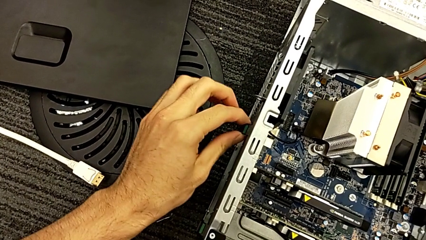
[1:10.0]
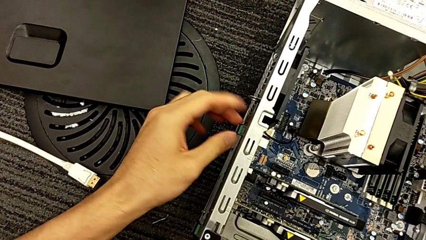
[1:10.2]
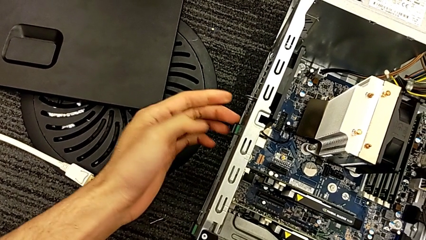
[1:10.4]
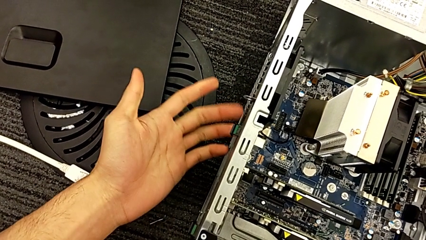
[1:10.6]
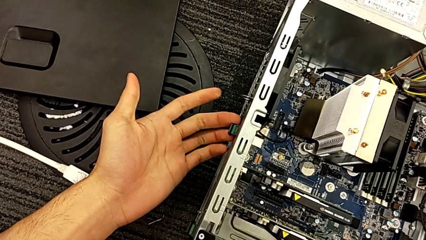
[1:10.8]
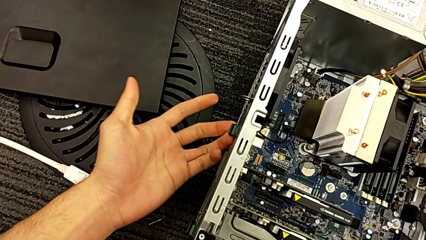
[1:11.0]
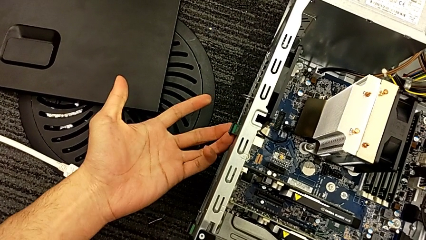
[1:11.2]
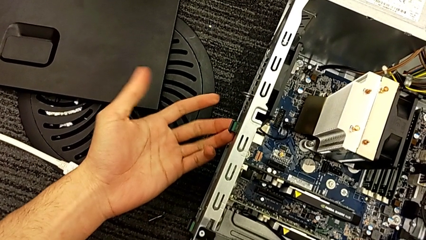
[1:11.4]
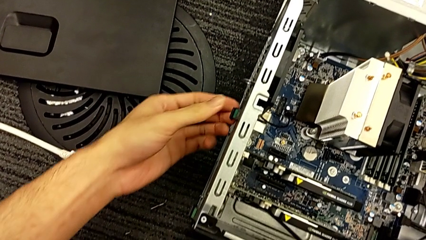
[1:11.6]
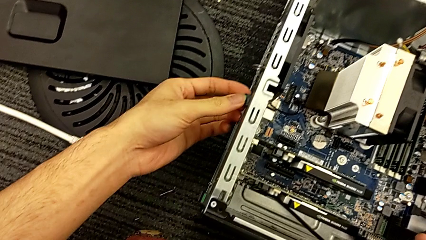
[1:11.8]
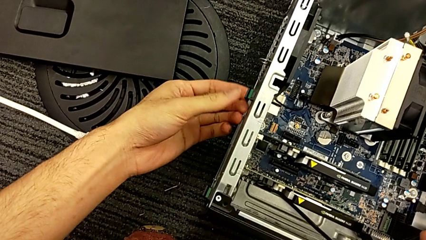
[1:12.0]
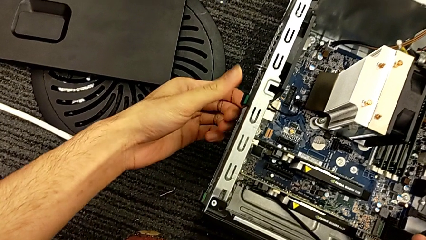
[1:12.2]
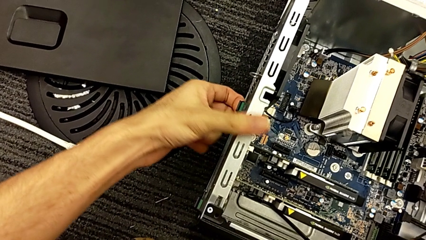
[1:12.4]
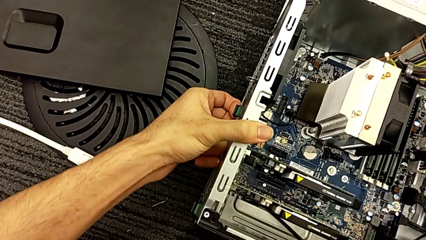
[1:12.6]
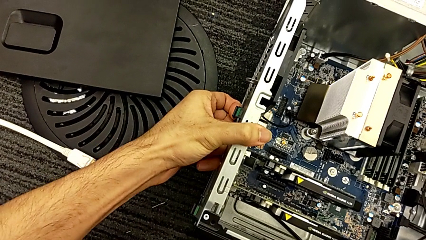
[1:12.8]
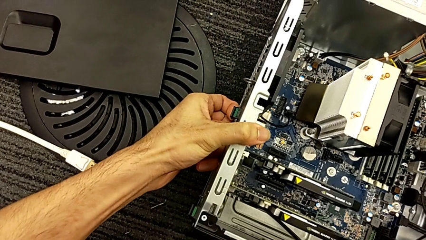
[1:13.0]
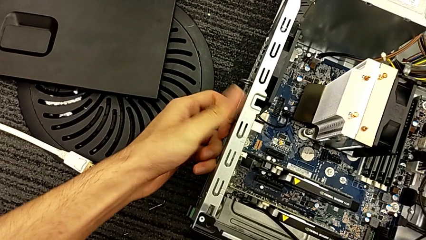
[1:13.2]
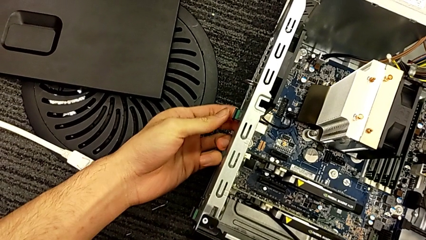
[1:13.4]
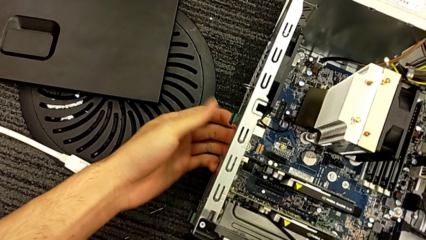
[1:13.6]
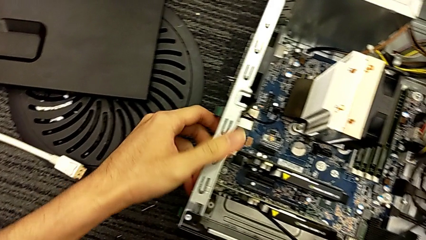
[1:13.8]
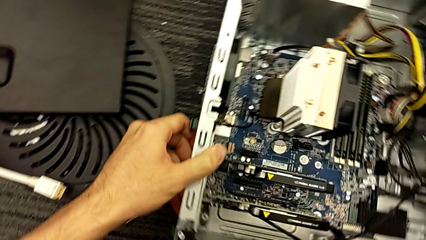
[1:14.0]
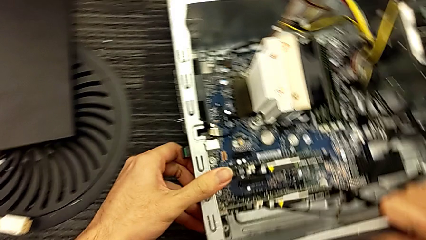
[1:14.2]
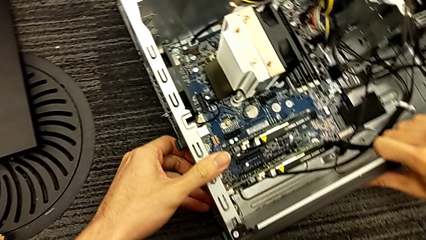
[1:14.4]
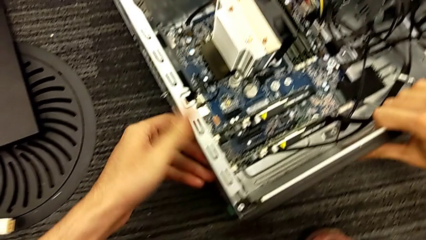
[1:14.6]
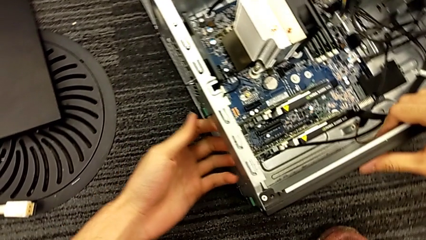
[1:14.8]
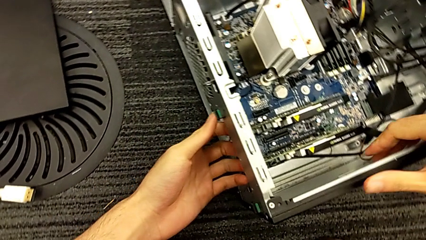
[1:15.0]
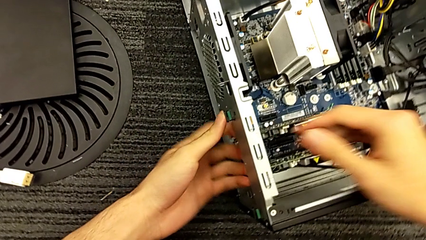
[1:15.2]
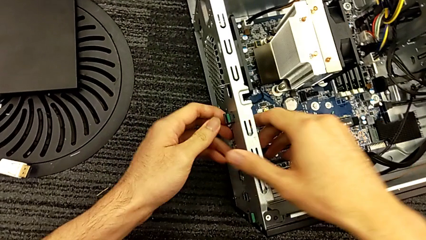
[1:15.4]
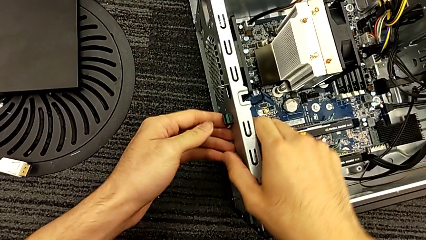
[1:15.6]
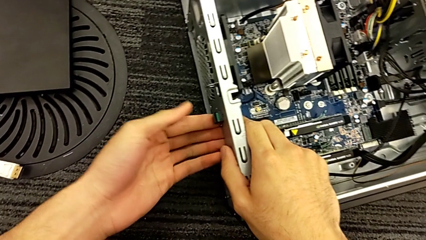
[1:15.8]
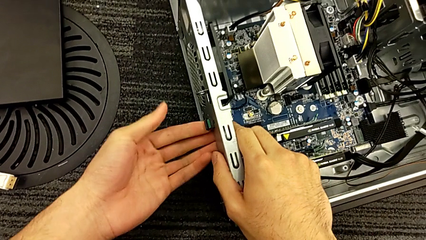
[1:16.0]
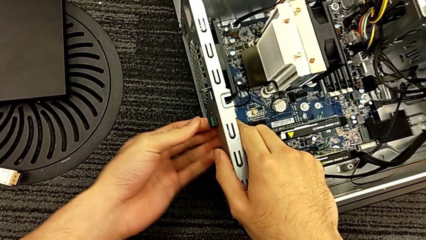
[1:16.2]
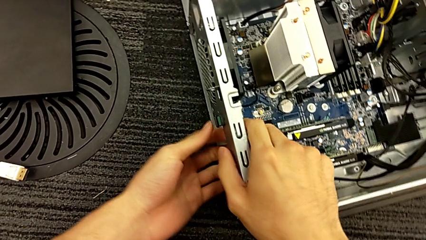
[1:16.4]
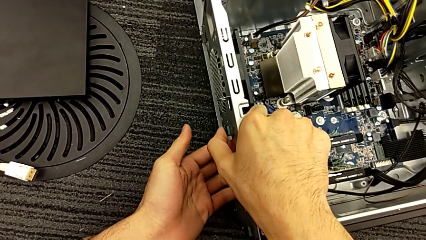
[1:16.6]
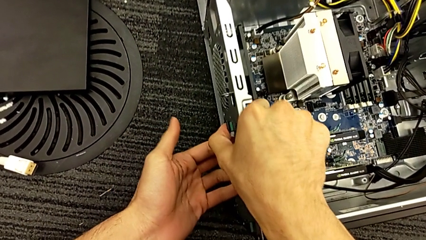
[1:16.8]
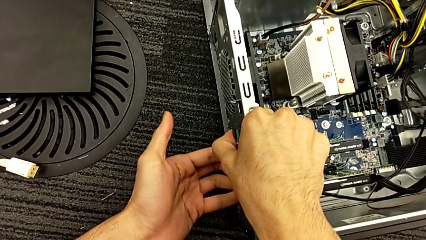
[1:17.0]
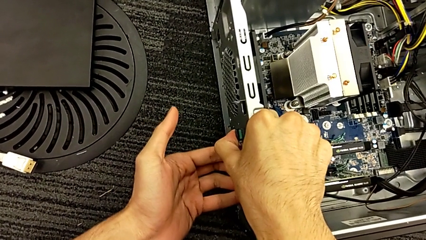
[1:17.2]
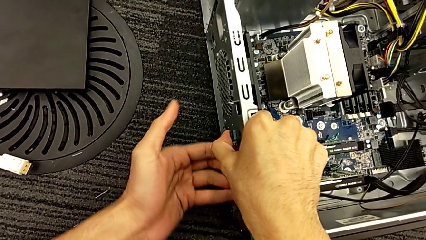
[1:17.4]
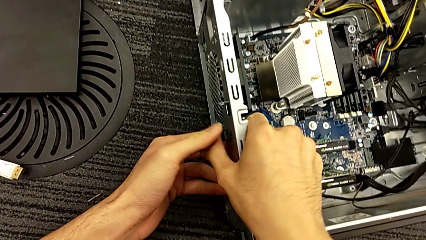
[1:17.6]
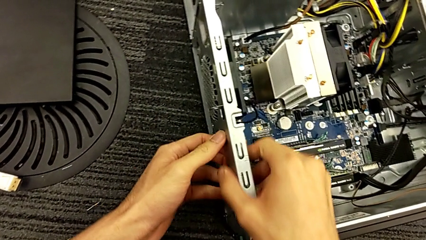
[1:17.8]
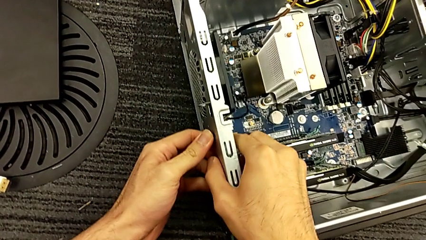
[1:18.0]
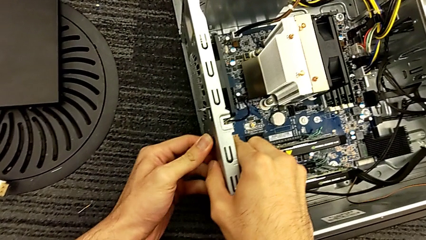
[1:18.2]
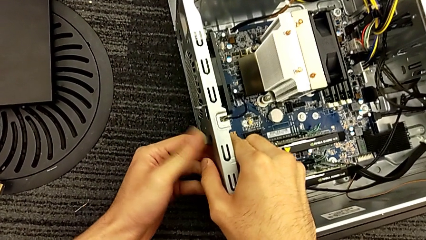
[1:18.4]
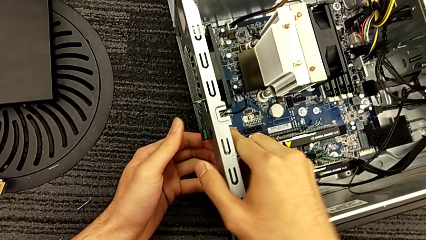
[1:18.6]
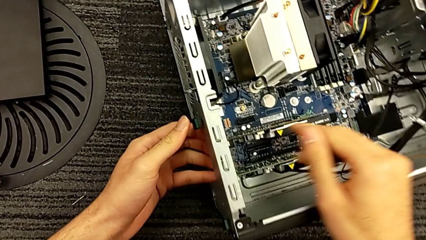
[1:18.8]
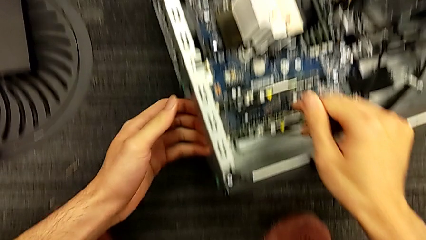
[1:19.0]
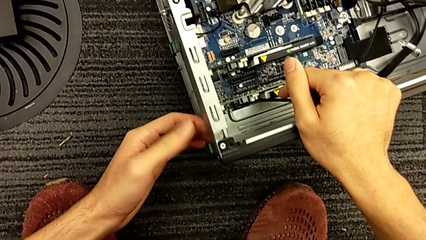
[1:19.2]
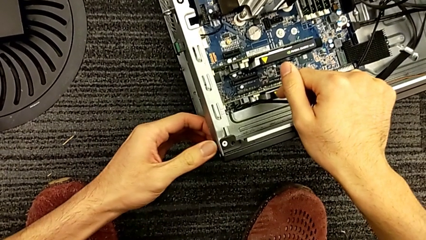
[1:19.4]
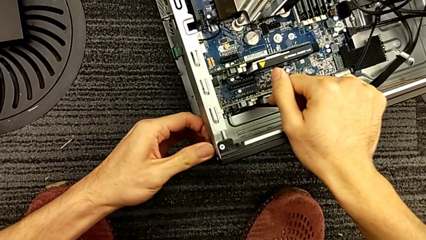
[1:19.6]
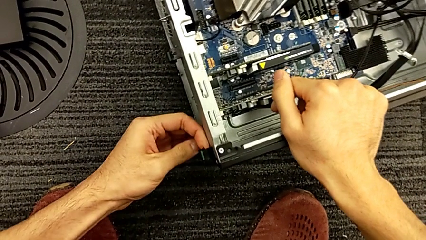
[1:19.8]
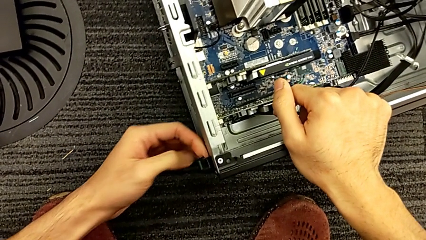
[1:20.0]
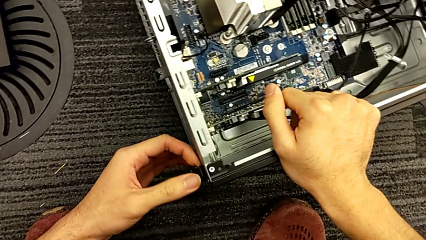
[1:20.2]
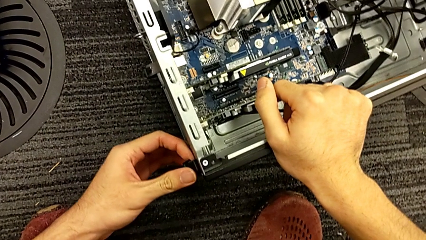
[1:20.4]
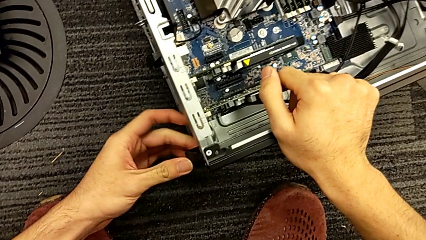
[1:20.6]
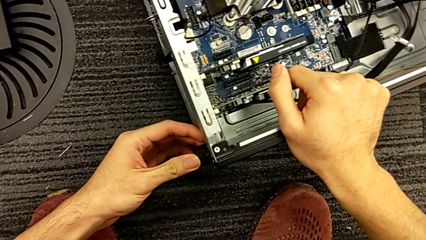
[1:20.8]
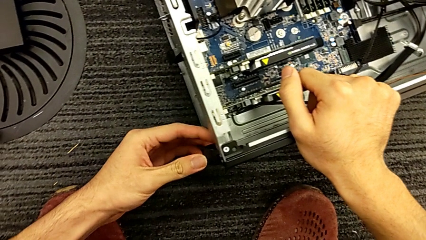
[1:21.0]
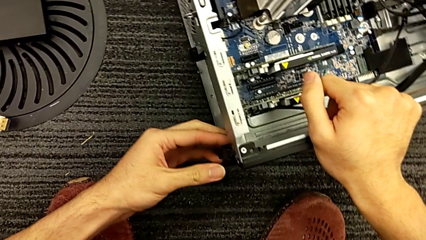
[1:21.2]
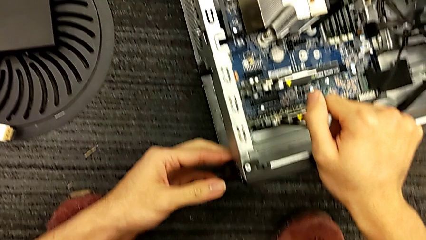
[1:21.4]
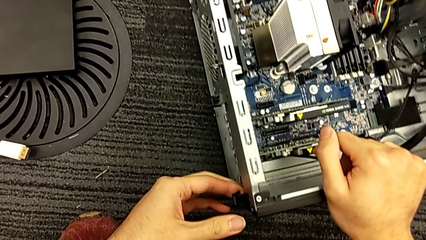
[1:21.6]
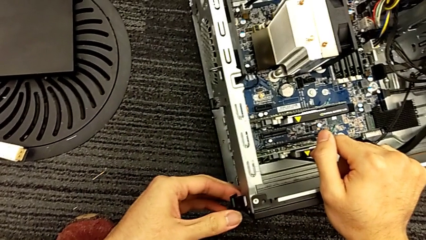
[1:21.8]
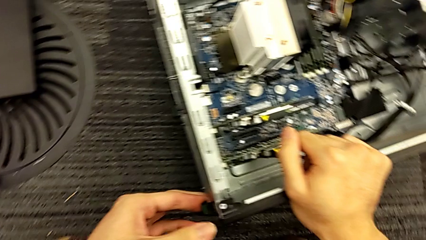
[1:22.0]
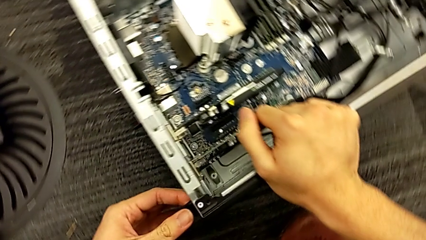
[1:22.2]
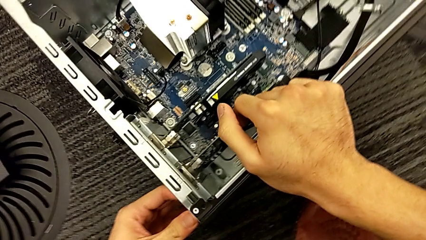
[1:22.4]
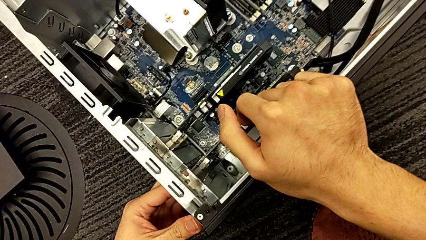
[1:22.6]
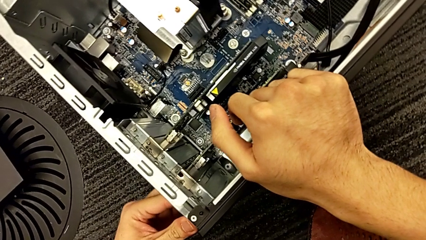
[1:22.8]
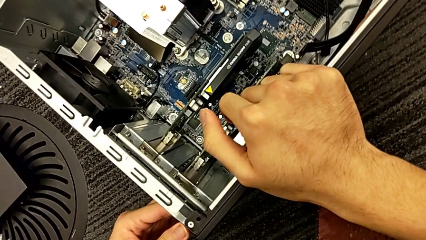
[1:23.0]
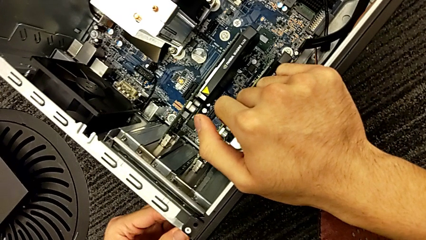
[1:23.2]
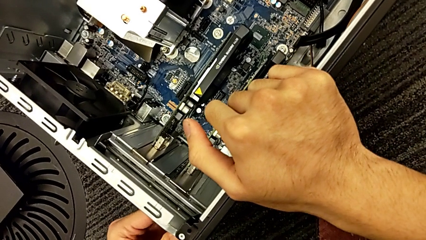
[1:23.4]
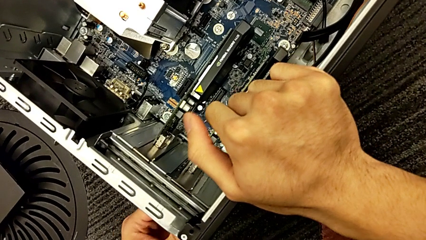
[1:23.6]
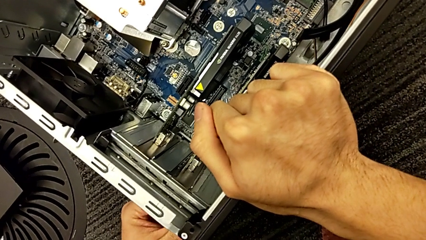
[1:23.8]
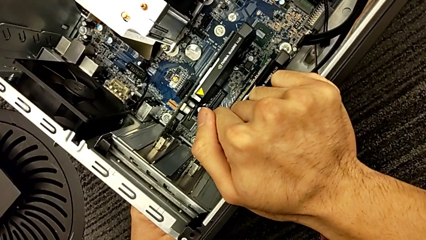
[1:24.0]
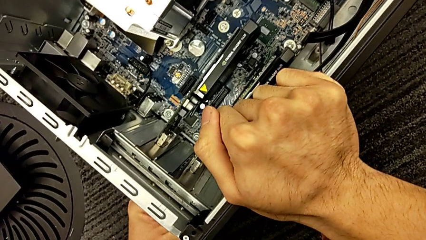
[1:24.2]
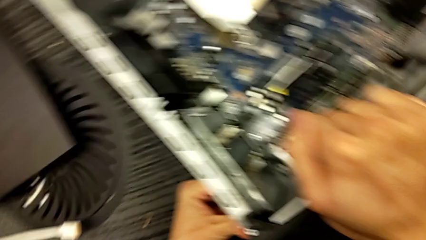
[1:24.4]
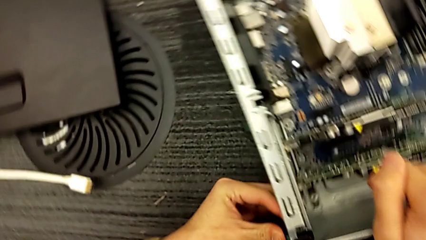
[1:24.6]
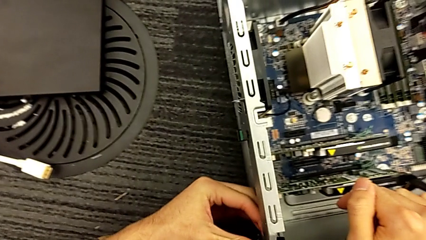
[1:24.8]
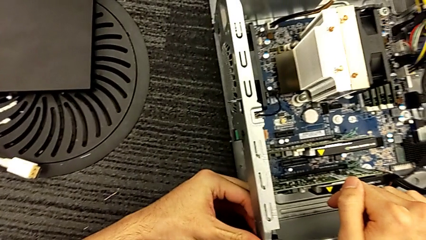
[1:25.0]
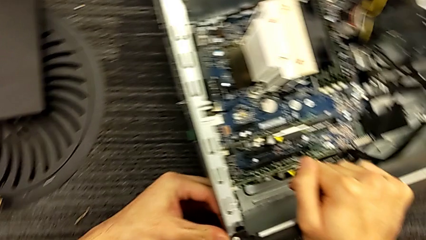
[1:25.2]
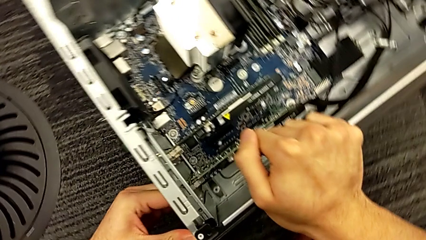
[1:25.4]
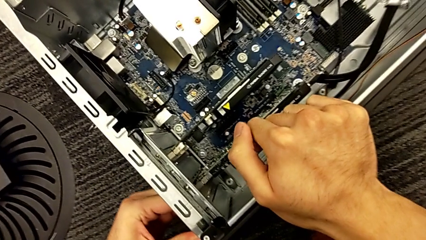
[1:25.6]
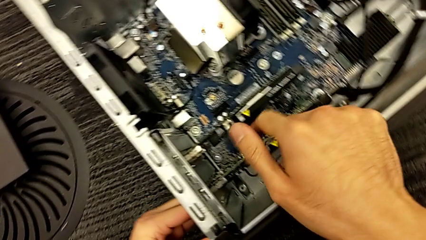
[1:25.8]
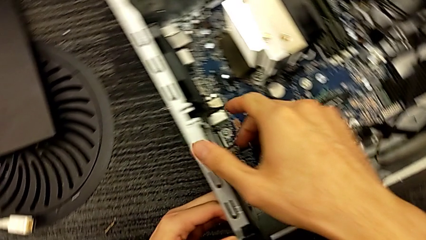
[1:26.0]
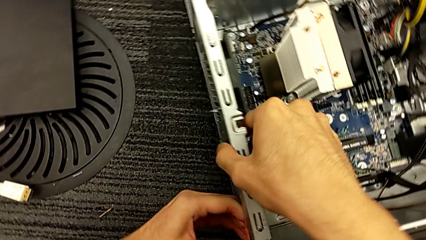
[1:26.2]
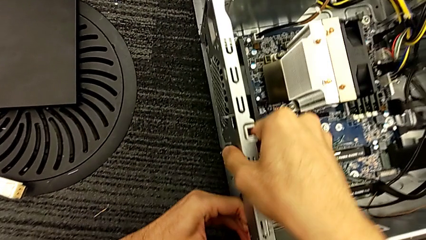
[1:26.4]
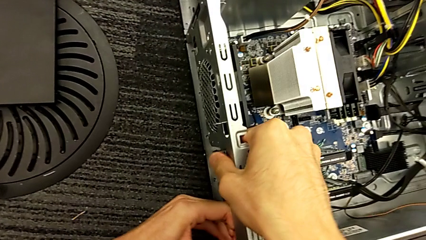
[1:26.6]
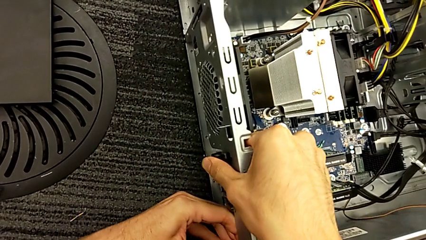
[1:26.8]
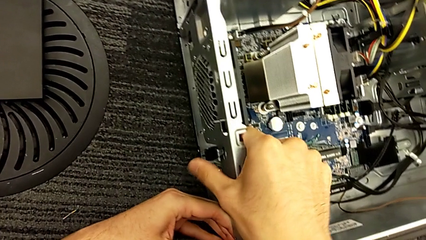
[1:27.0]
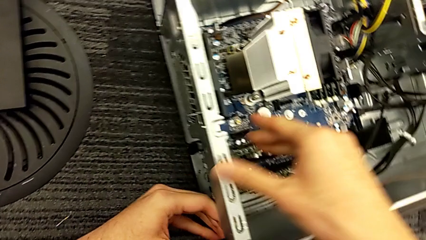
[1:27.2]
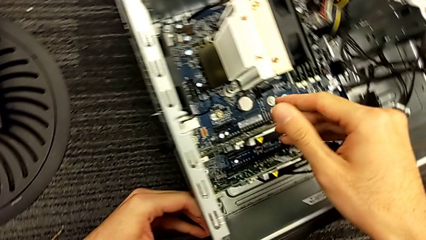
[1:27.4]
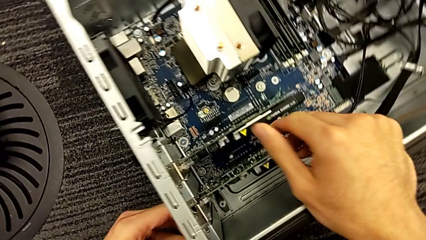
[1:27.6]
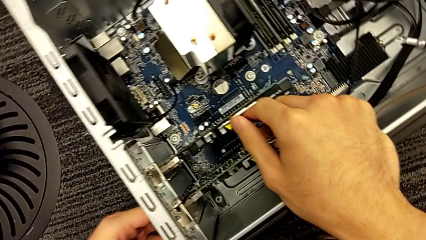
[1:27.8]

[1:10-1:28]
The camera wearer is removing the graphics cards. They touch the green button, hold it and press it.
